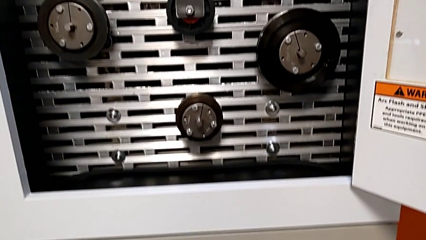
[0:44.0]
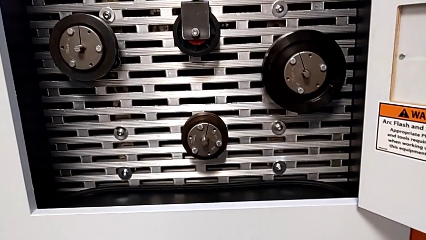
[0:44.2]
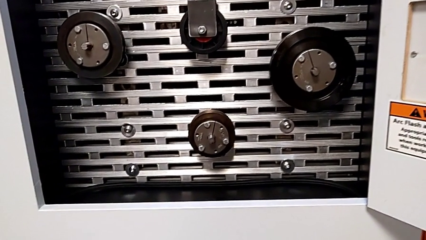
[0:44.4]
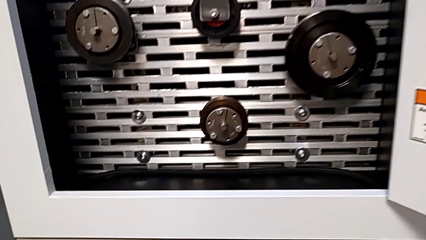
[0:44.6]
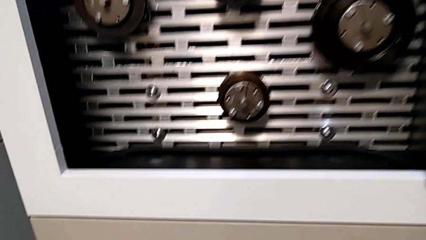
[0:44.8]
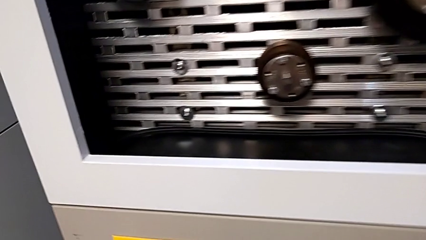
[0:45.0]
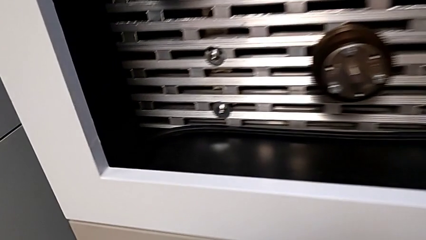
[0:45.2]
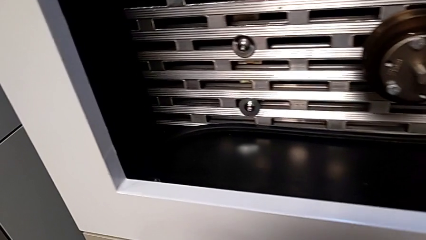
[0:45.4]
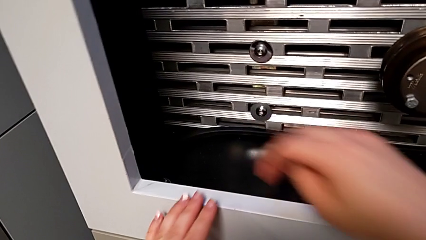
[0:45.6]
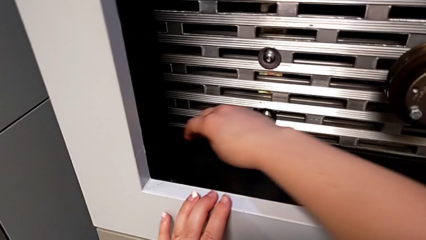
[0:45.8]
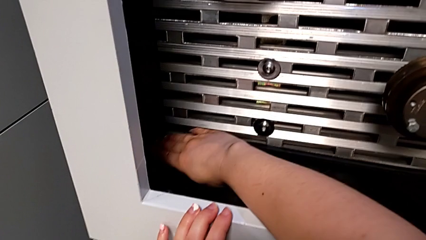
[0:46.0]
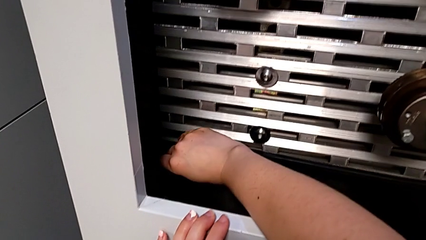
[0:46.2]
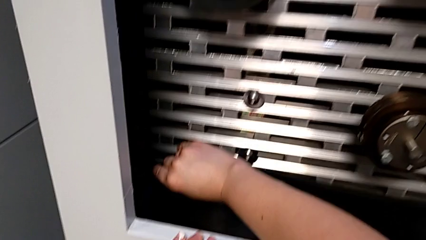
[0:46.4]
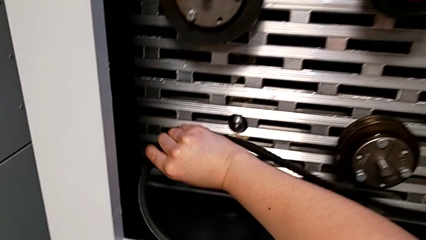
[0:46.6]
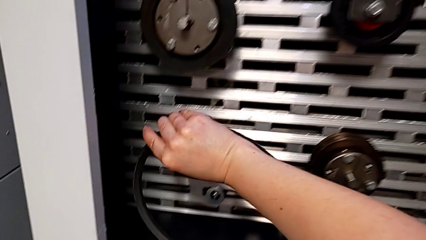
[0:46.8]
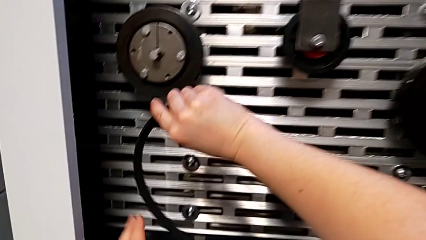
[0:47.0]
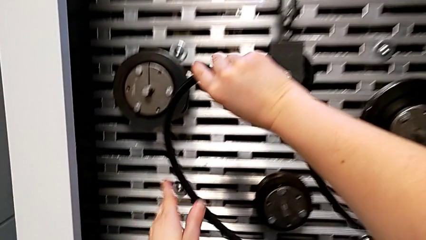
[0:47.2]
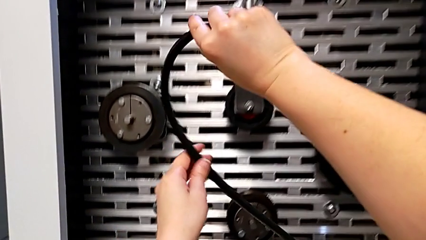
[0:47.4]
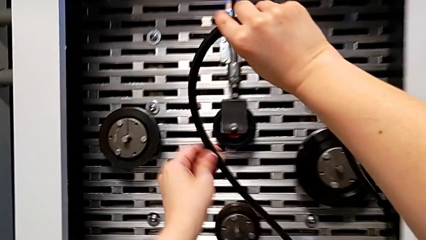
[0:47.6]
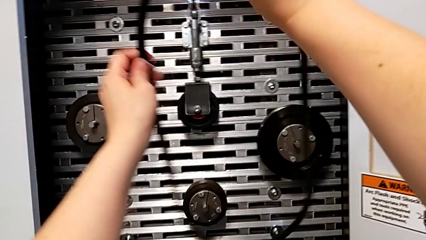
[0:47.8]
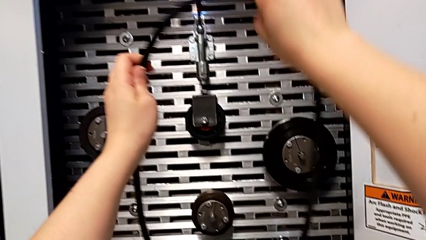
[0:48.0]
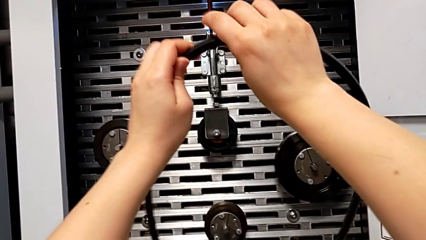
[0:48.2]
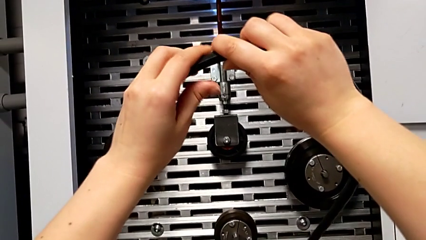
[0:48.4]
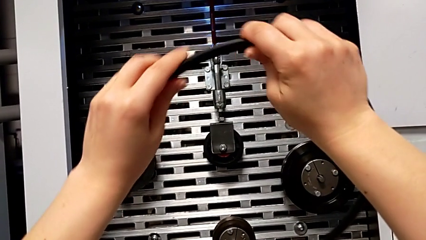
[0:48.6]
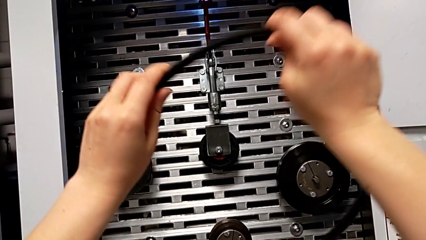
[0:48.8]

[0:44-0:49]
The camera wearer grabs the new belt. They approach the new belt, grab it and lift the belt.

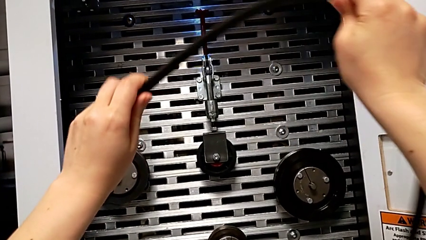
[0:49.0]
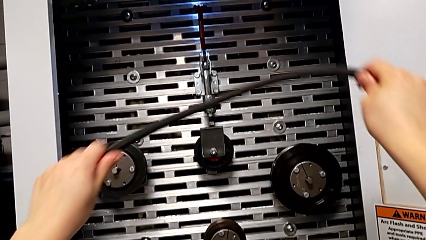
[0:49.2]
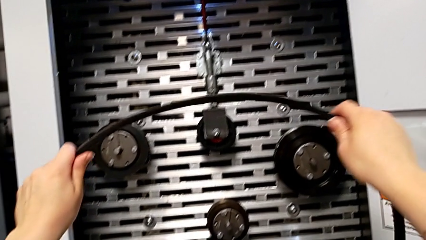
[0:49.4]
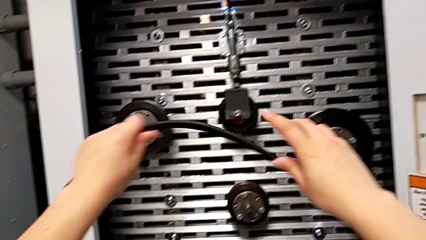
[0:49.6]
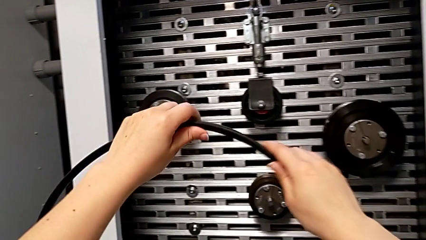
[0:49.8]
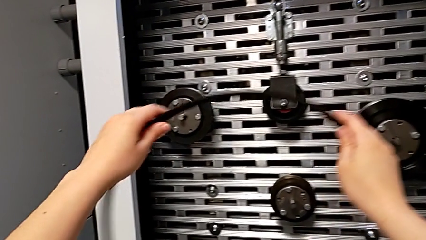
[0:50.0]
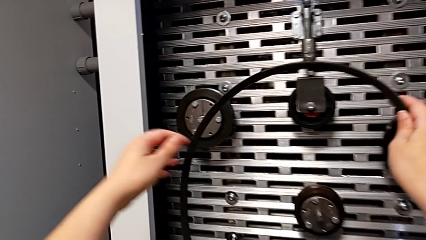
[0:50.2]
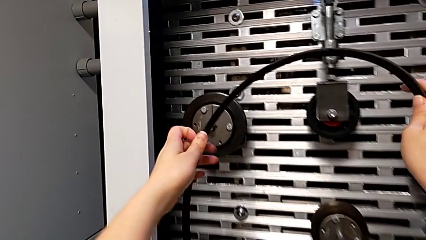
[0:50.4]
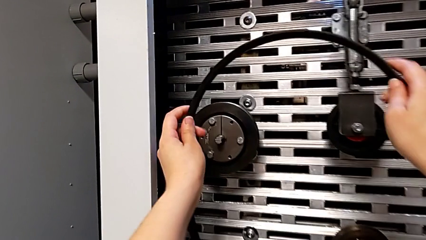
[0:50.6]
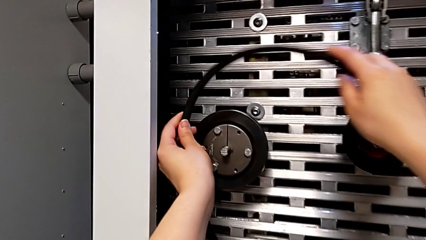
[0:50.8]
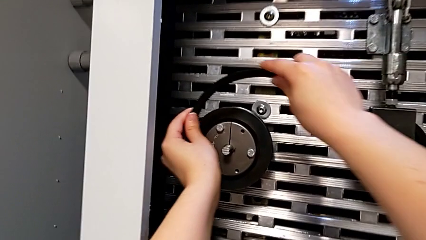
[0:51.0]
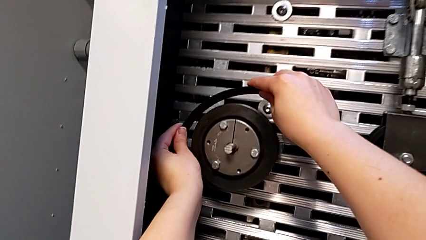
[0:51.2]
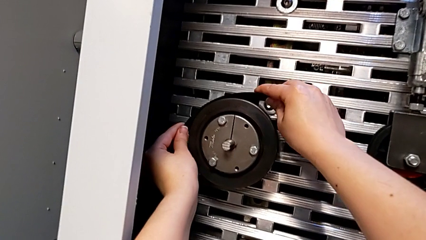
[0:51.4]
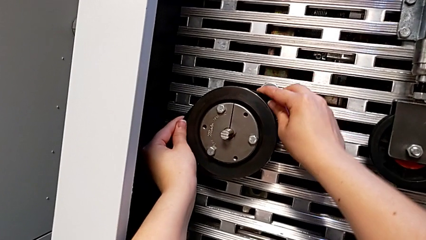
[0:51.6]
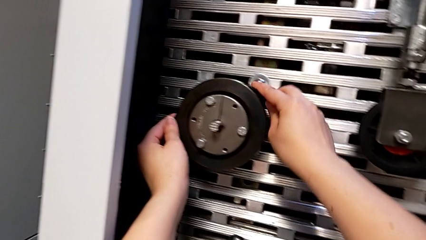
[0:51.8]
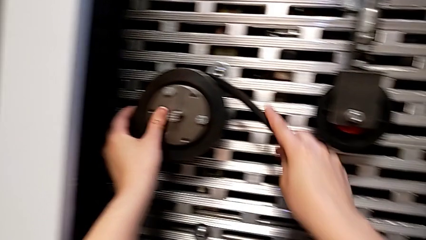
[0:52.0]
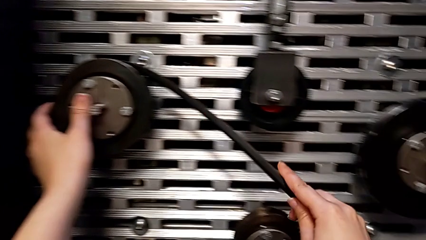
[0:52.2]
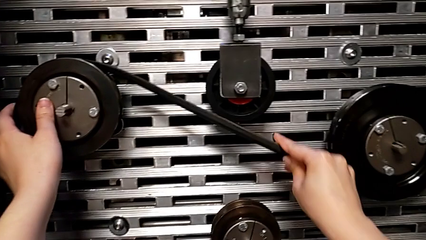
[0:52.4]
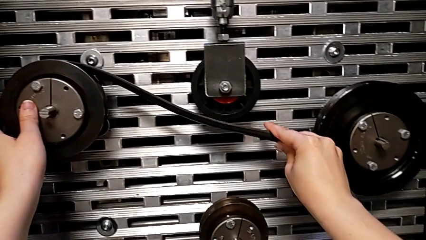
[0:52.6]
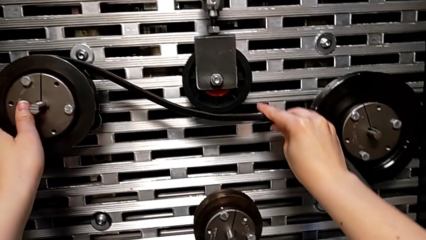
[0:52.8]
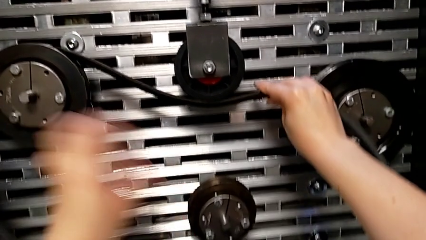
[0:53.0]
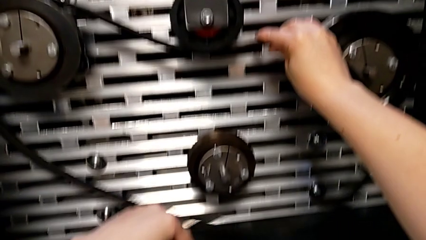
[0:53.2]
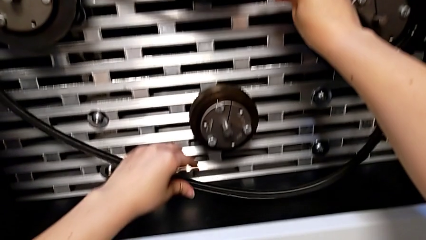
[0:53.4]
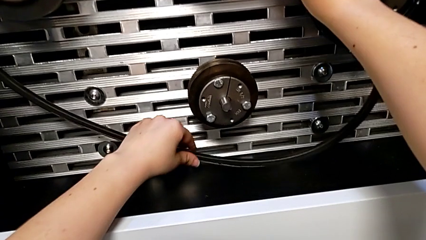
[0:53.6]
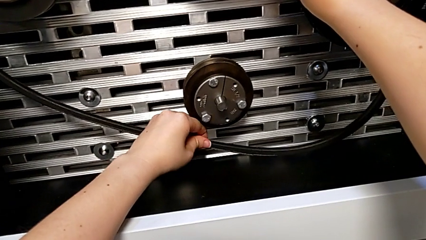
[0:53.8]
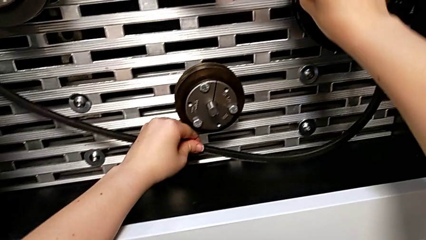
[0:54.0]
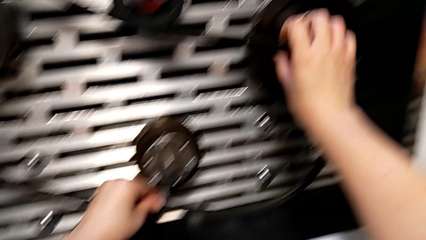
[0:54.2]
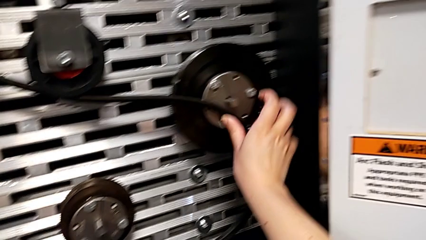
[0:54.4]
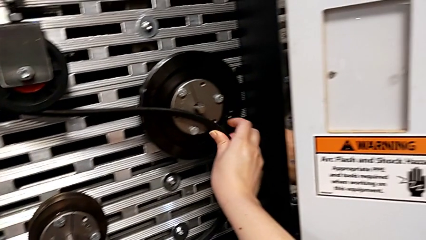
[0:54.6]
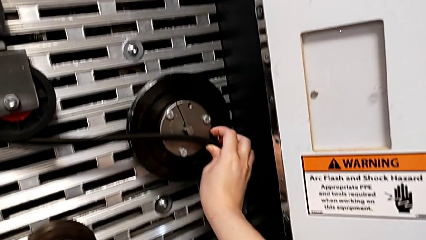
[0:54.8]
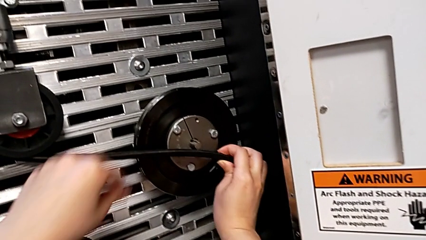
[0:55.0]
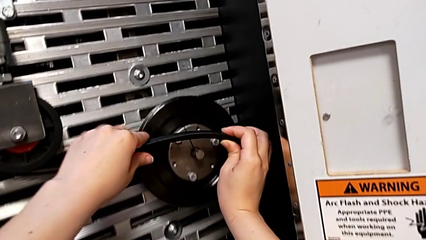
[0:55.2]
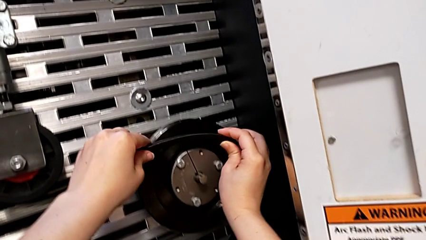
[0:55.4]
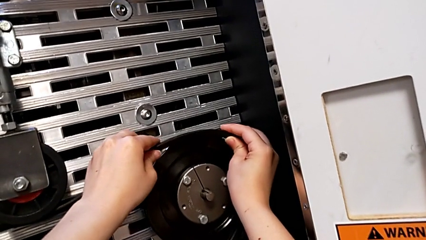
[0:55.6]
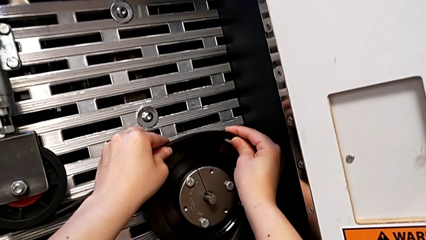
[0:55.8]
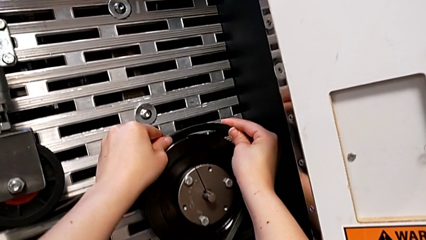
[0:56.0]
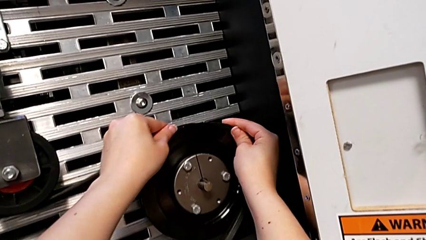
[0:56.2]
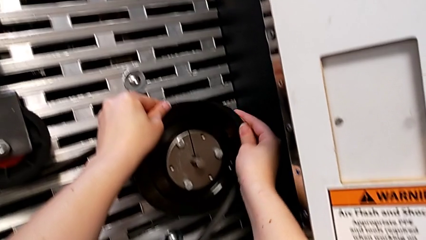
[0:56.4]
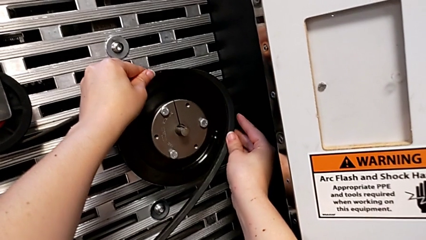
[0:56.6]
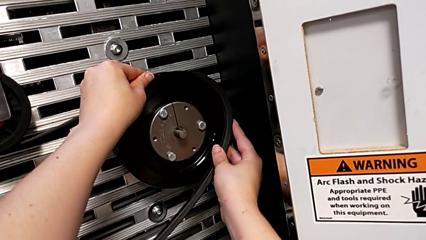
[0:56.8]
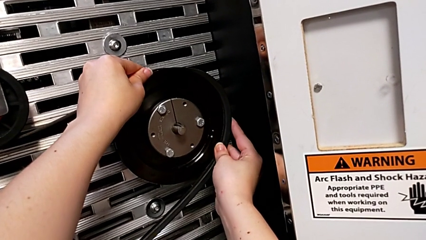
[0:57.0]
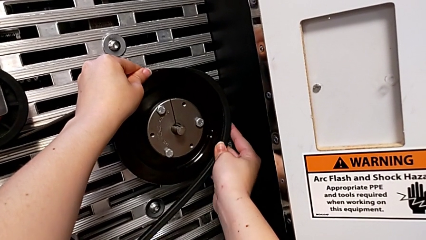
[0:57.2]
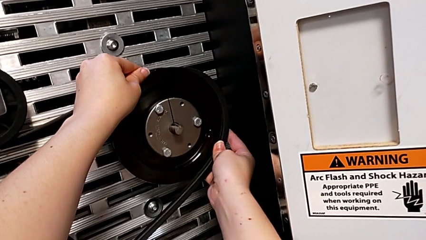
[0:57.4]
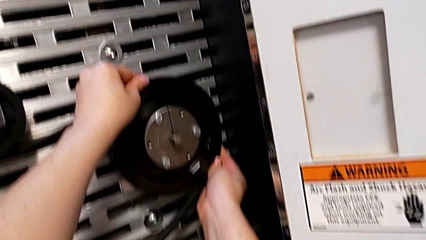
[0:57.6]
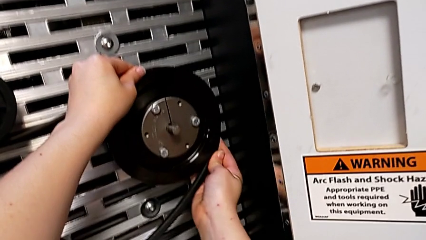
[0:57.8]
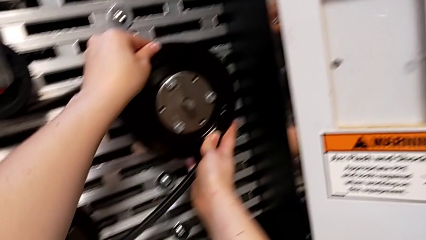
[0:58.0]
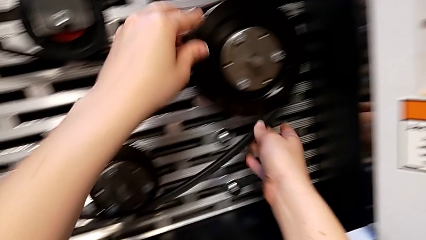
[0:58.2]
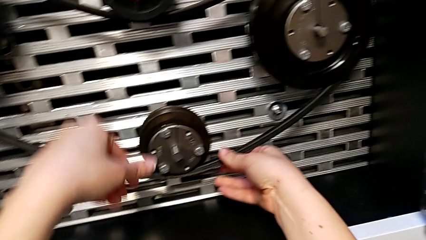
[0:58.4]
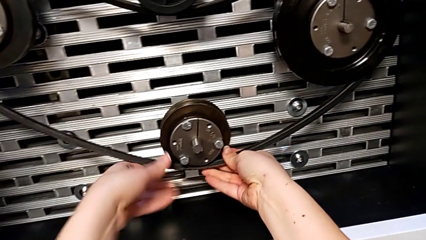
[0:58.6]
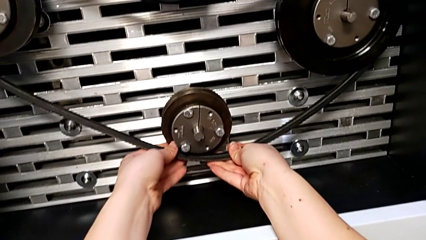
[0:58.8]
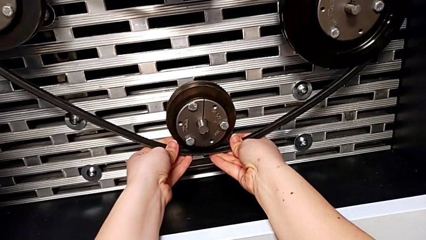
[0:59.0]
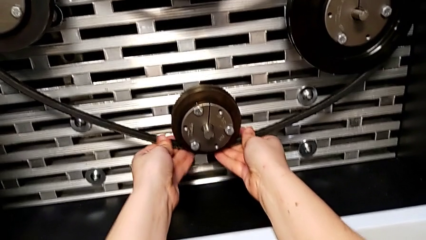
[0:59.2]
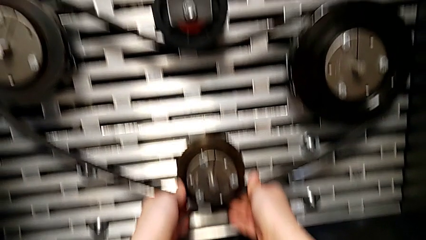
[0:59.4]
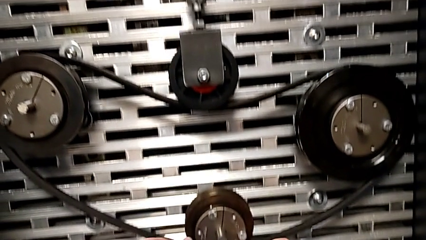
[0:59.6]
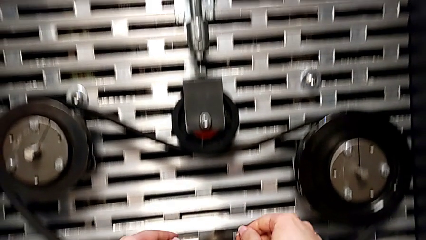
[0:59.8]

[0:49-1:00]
The camera wearer places the new belt on the S20 machine. They assemble the new belt.
